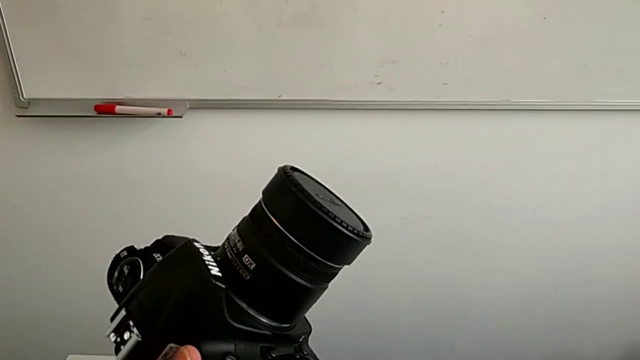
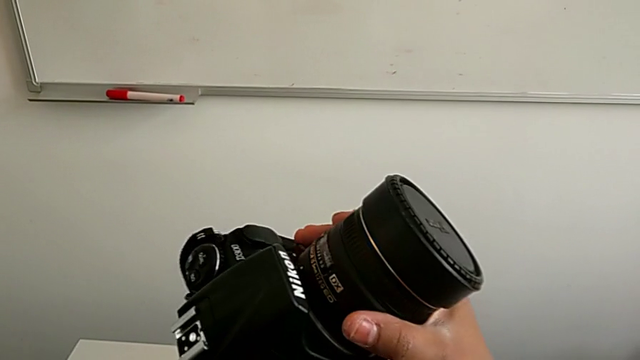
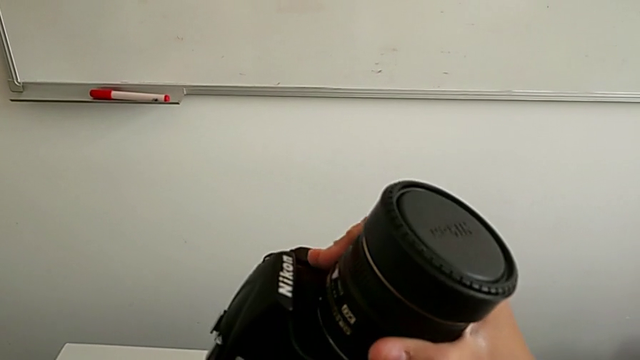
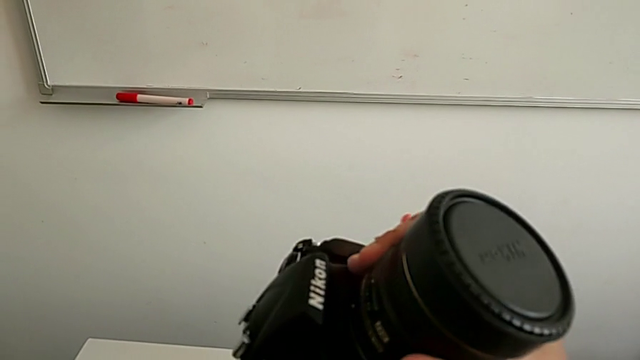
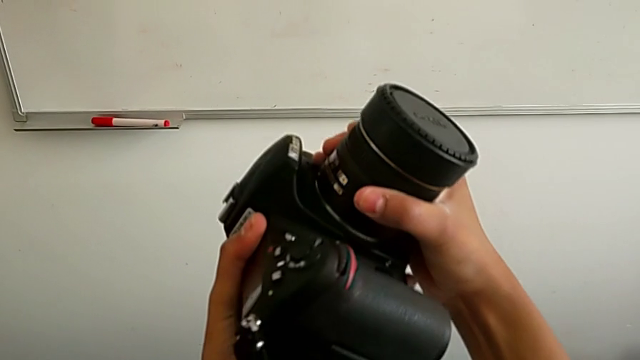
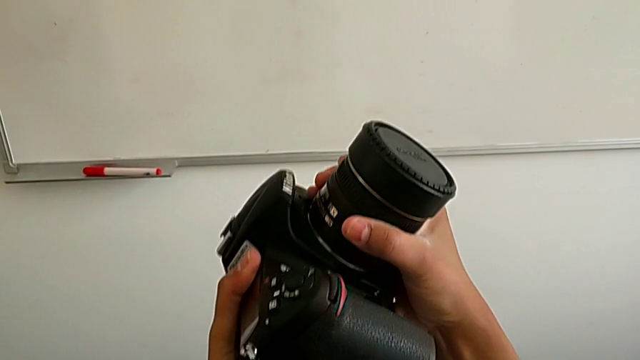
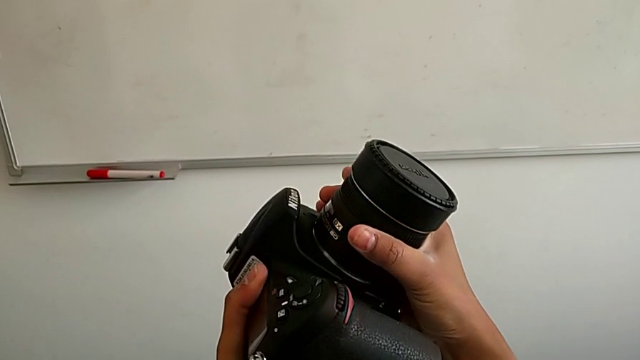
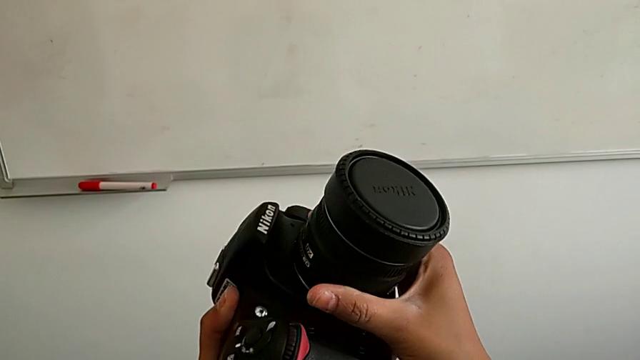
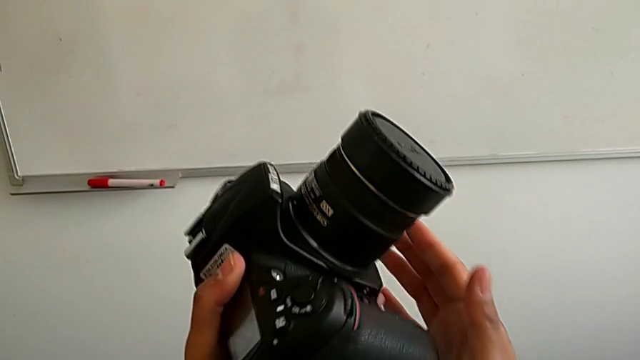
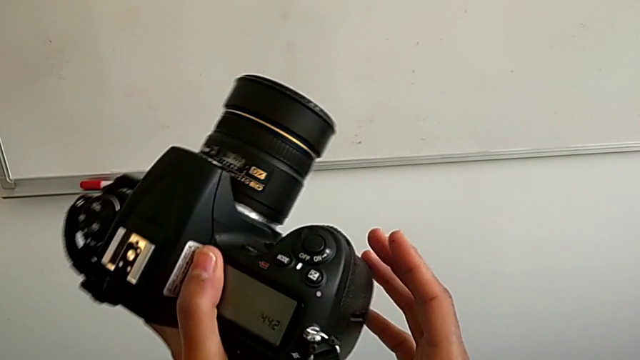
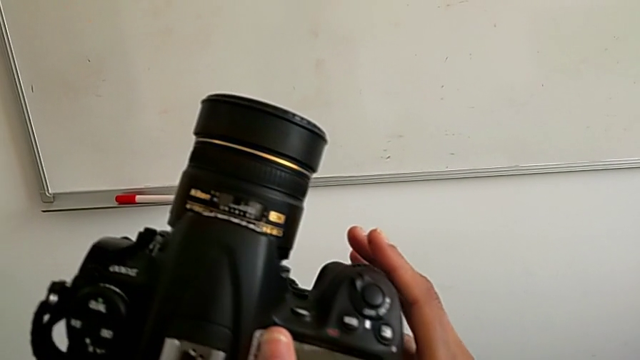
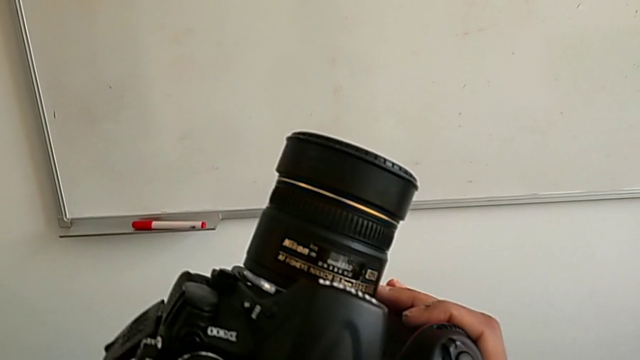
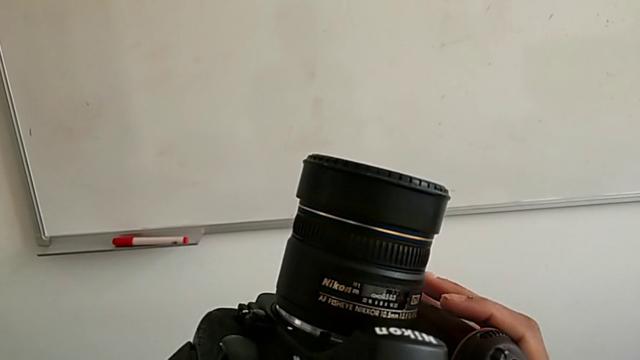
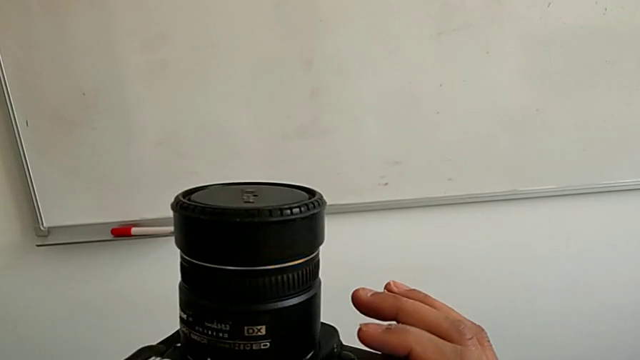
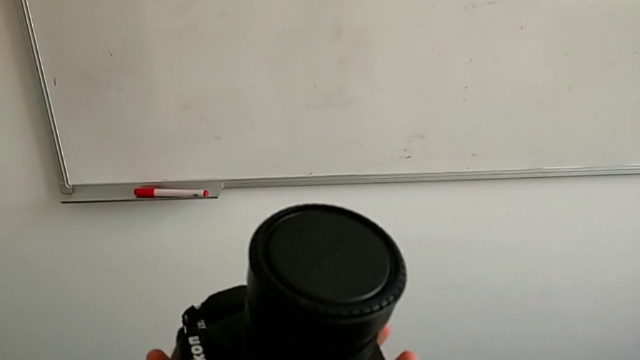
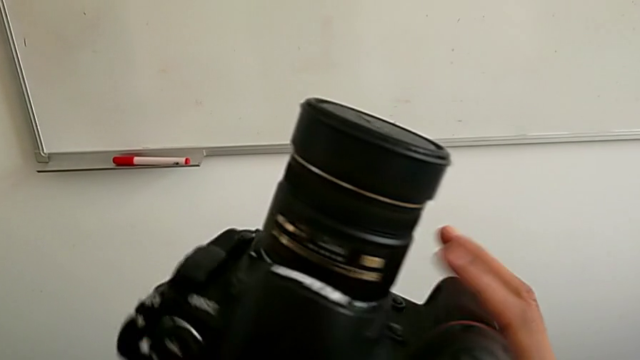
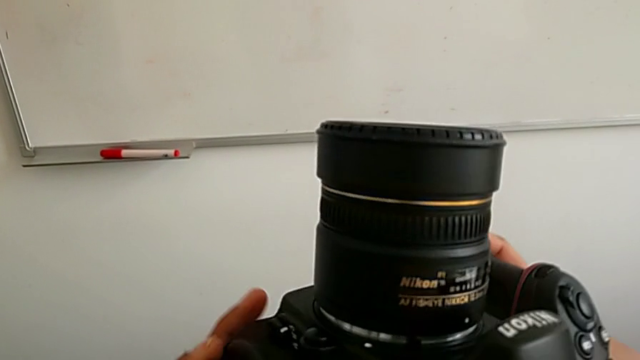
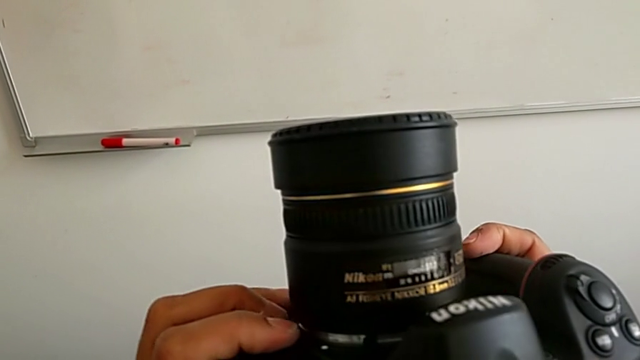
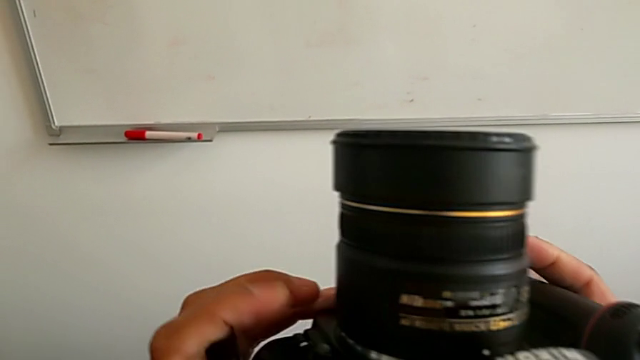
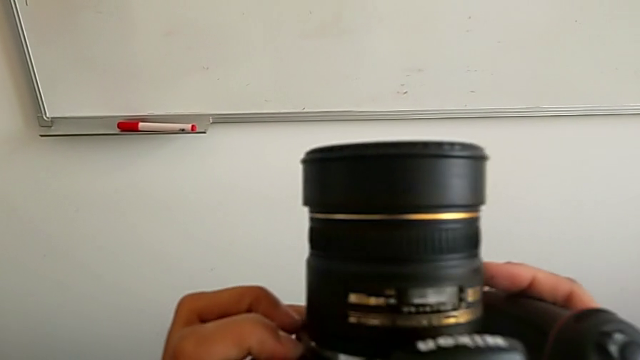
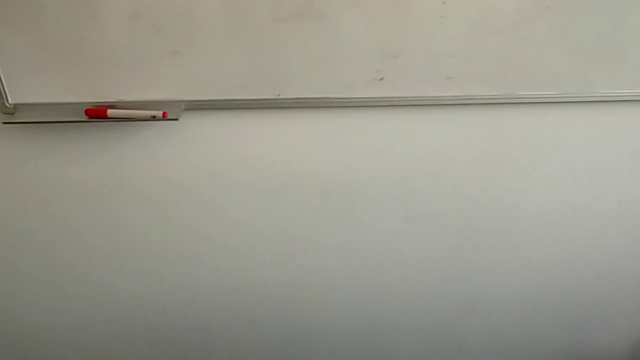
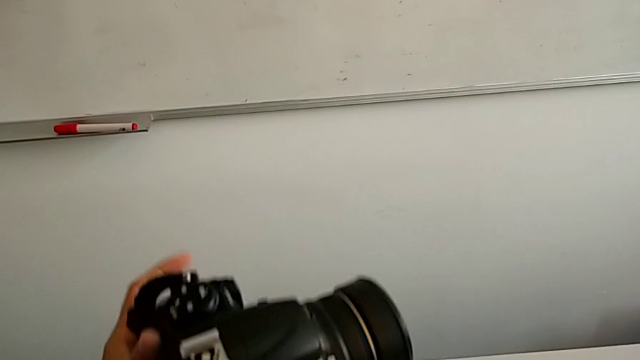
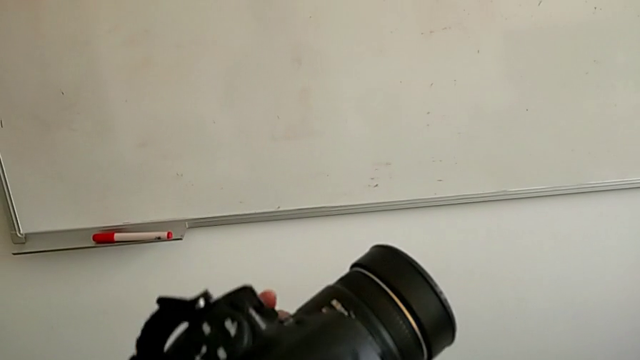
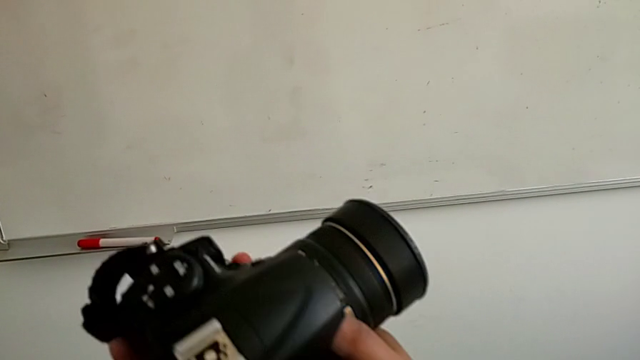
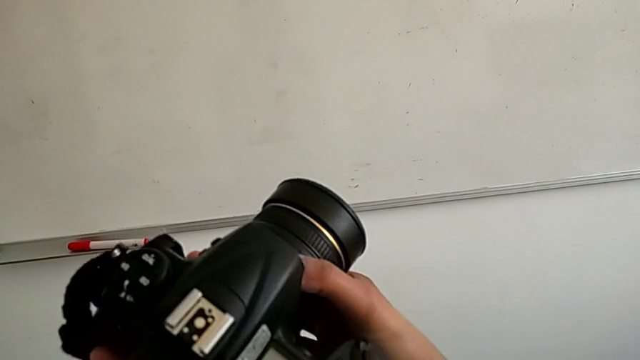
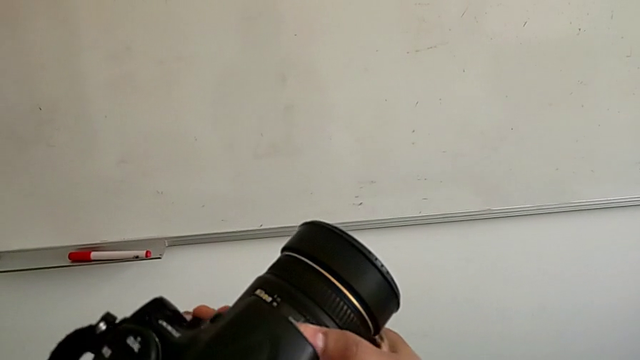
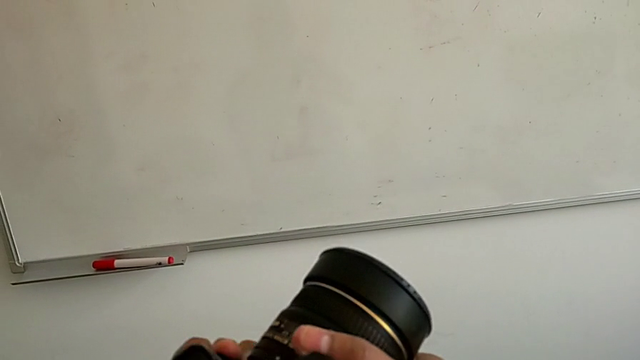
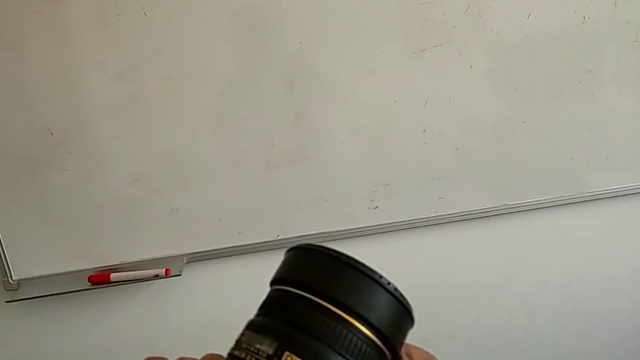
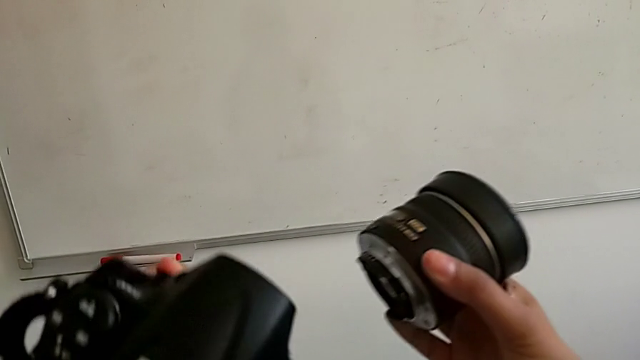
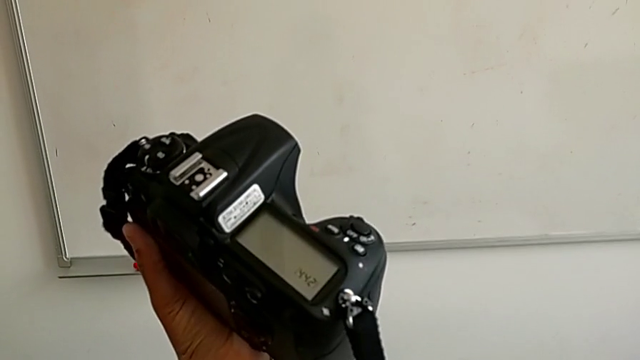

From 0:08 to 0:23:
The camera wearer detaches the lens from the DSLR camera. They wrongly rotate the lens to remove it from the camera, not succeeding, inspect the DSLR, press the release button, rotate the lens and withdraw it.

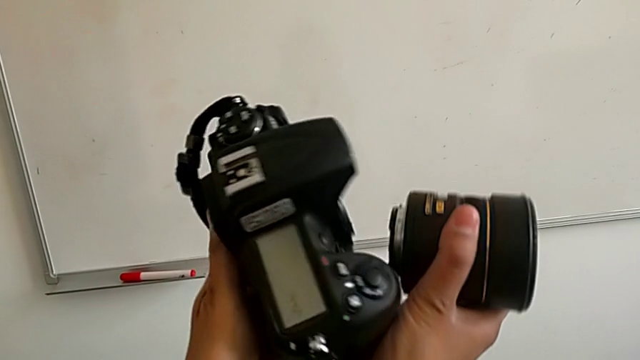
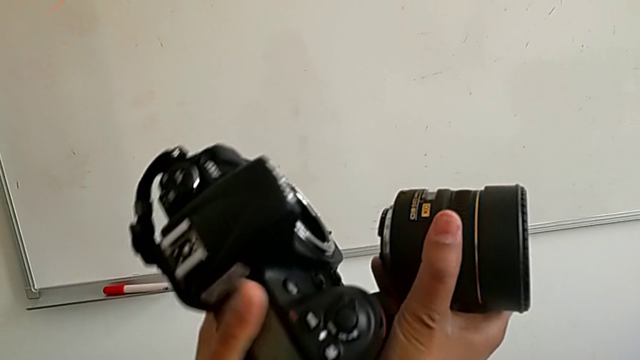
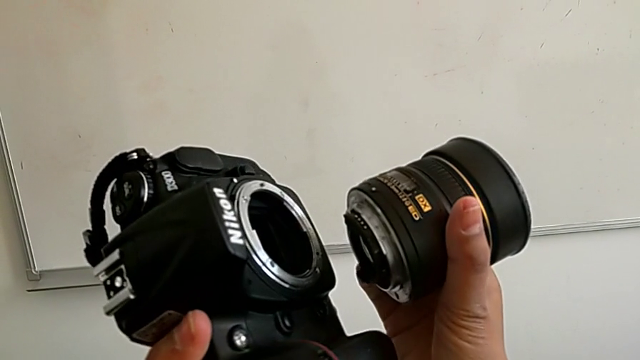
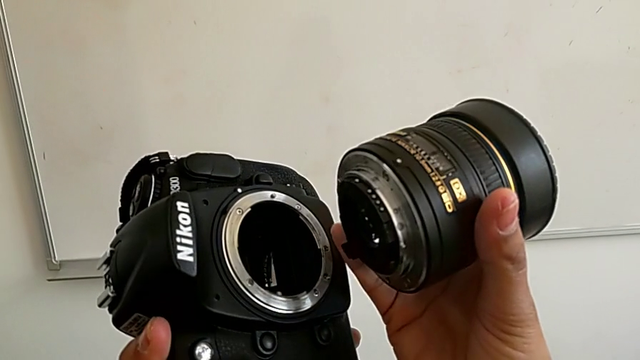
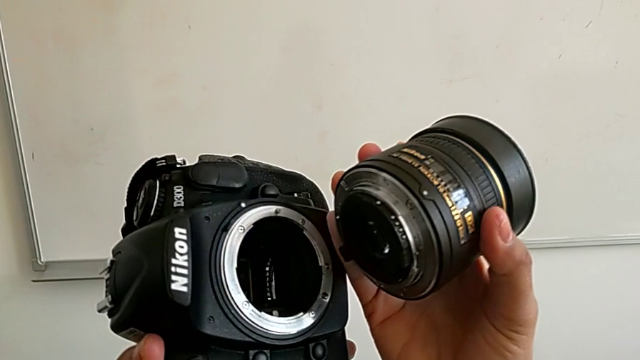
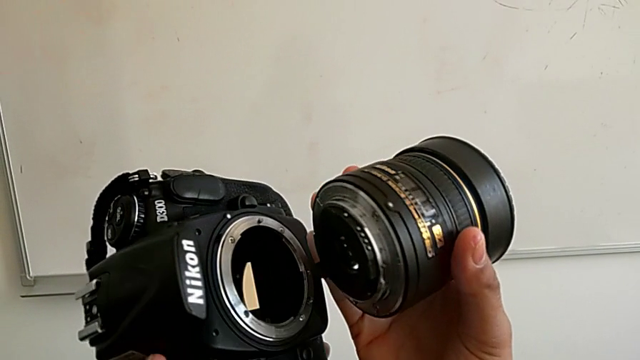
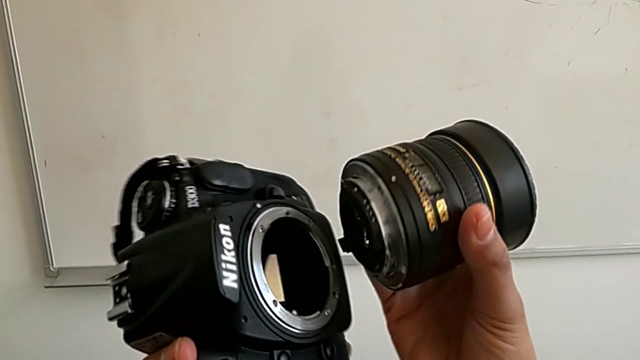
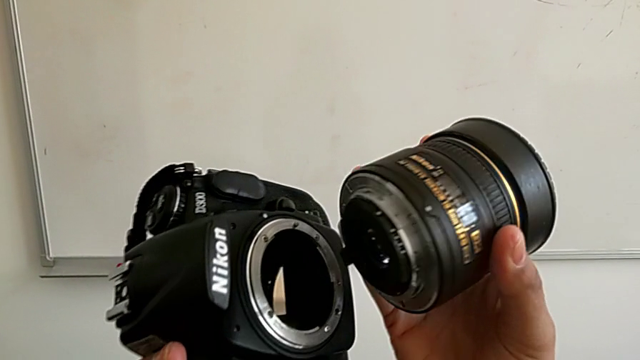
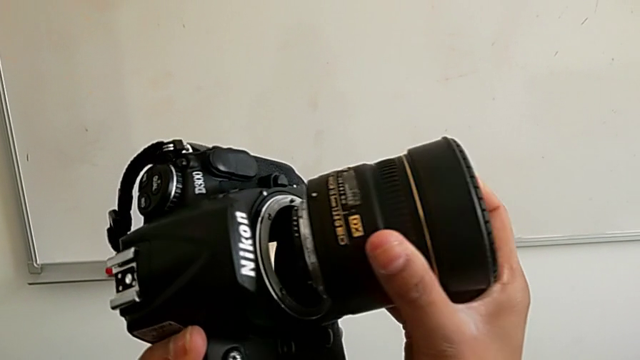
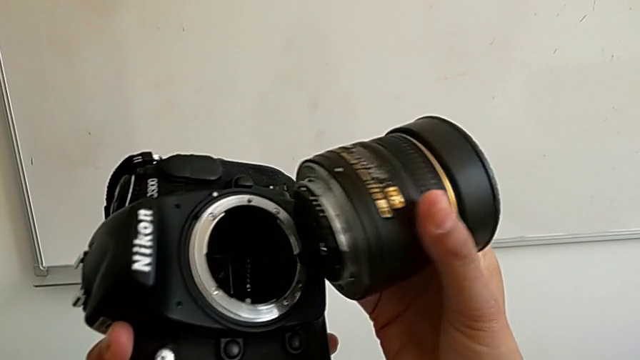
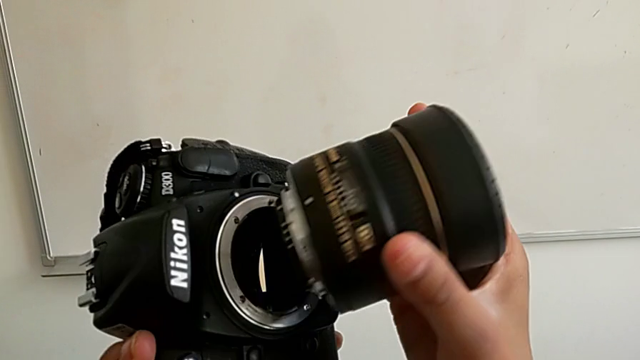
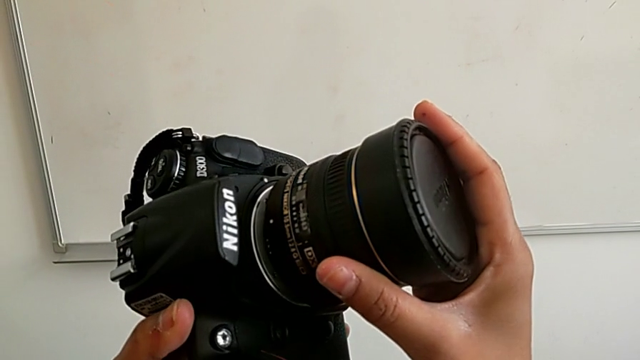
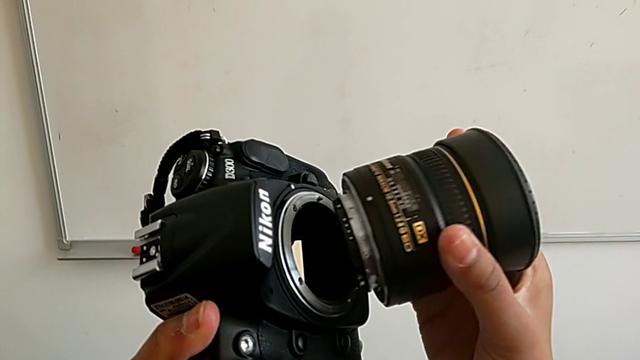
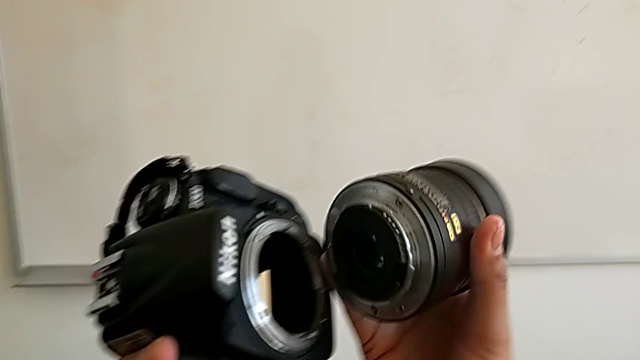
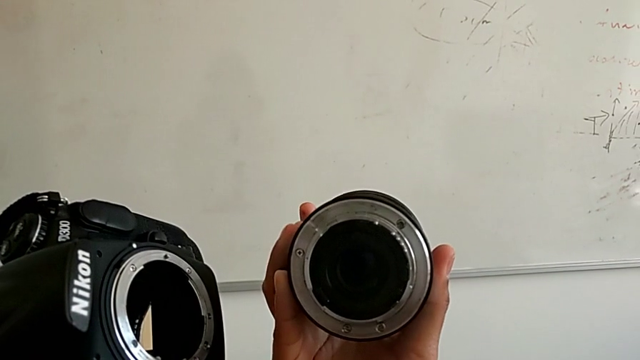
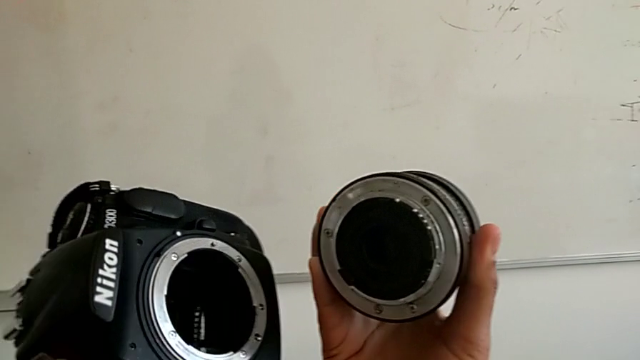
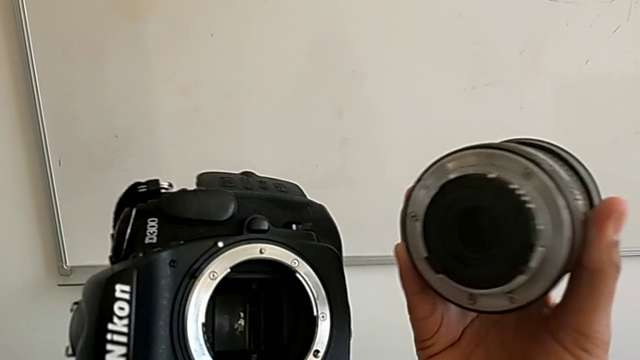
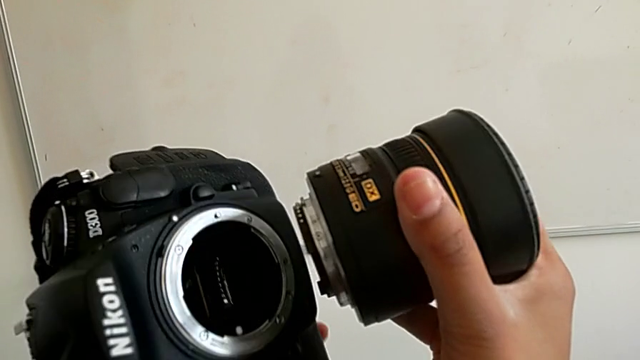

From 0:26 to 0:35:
The camera wearer is attaching the lens back to the DSLR camera. They inspect the lens, wrongly align it and insert it.
